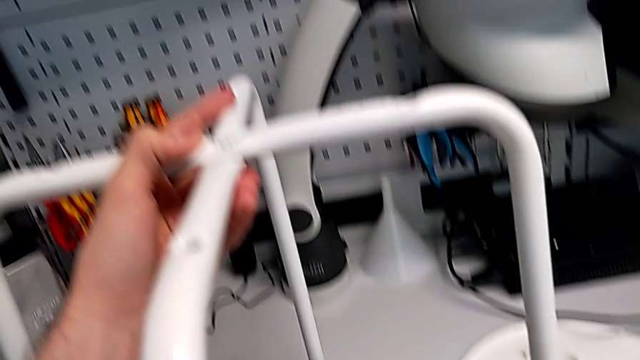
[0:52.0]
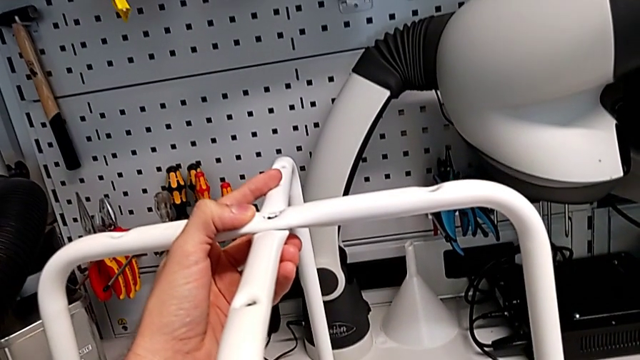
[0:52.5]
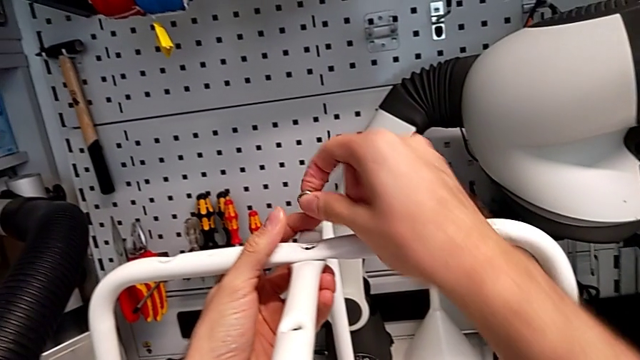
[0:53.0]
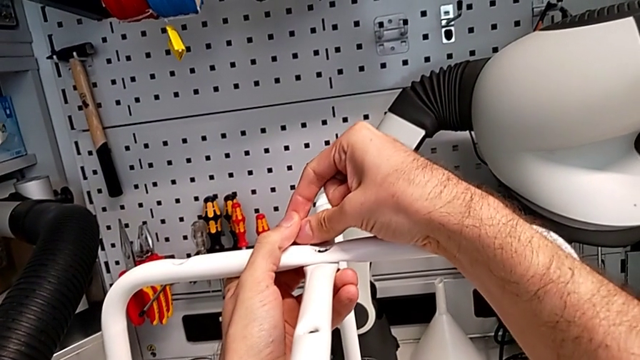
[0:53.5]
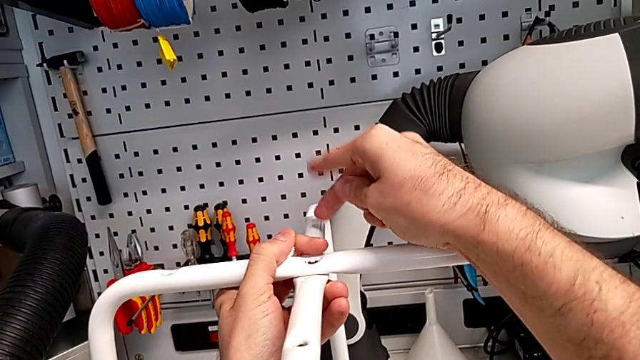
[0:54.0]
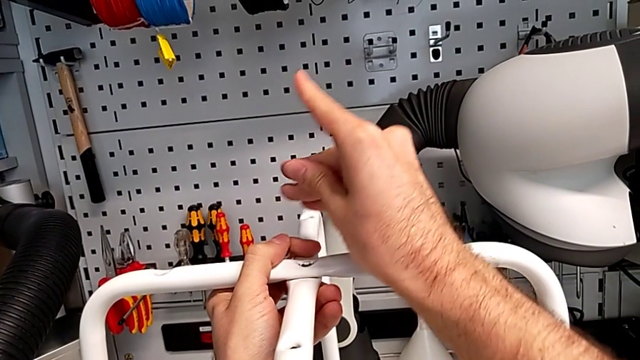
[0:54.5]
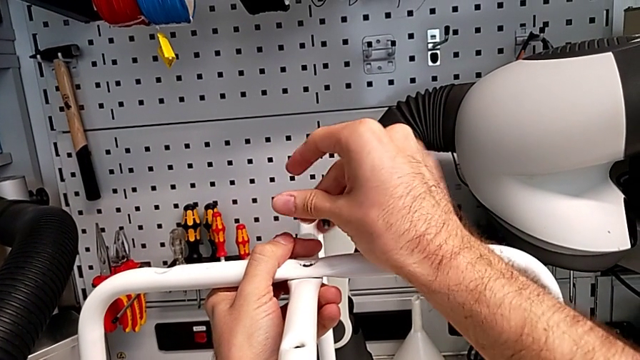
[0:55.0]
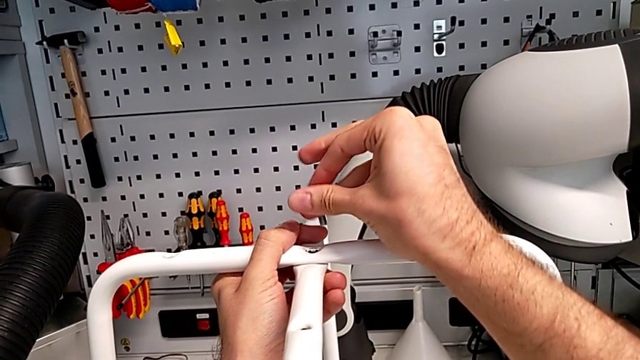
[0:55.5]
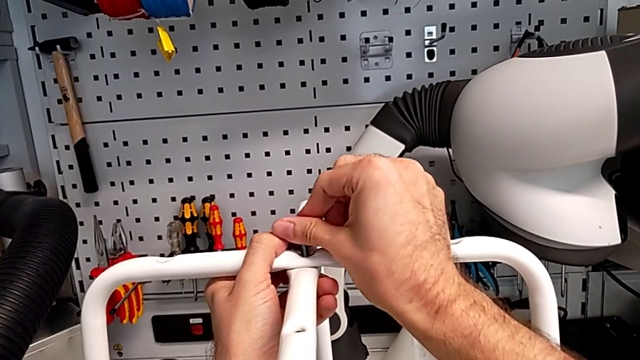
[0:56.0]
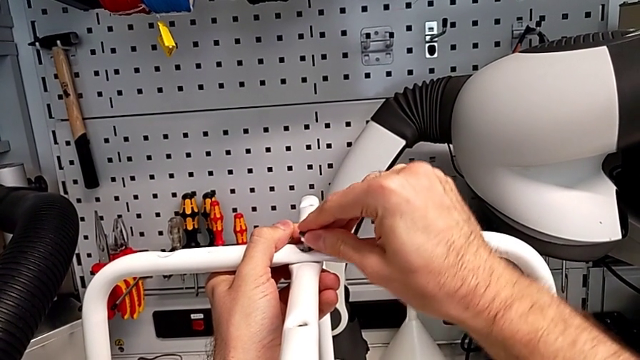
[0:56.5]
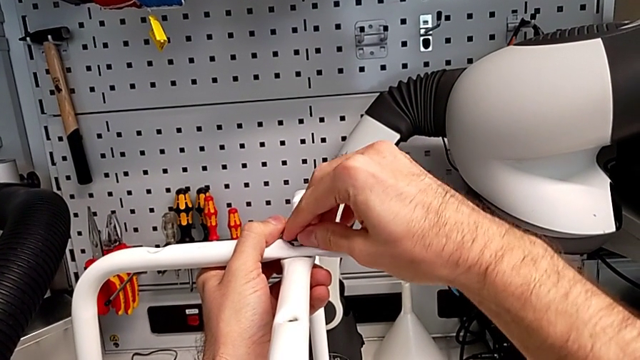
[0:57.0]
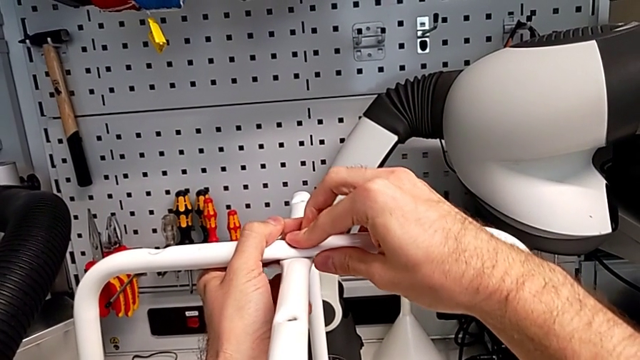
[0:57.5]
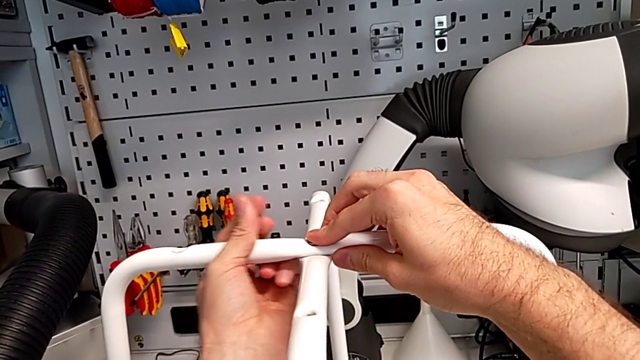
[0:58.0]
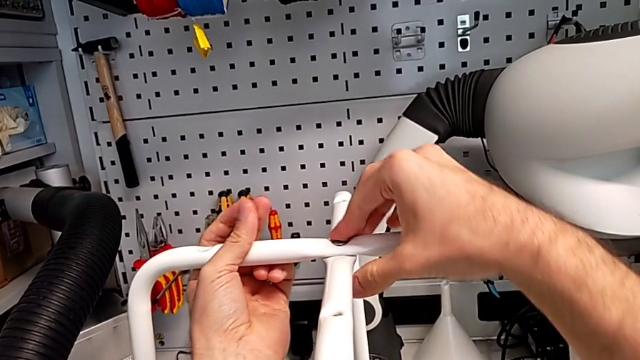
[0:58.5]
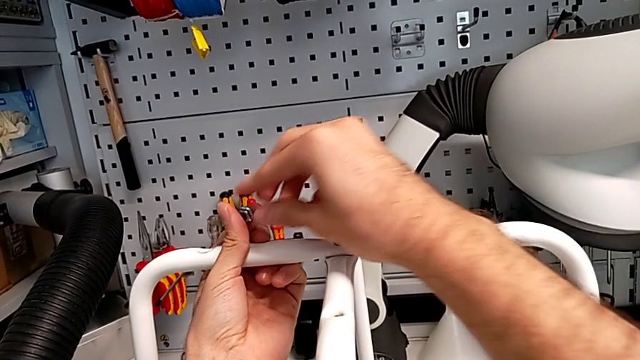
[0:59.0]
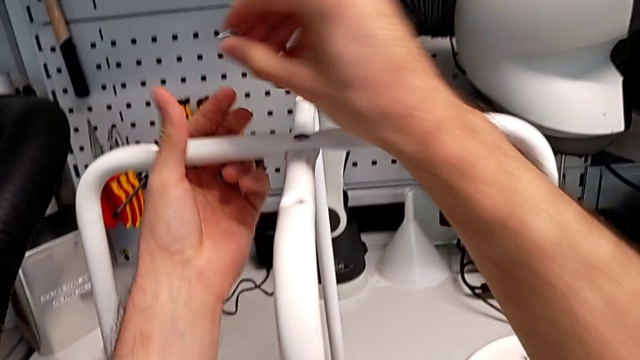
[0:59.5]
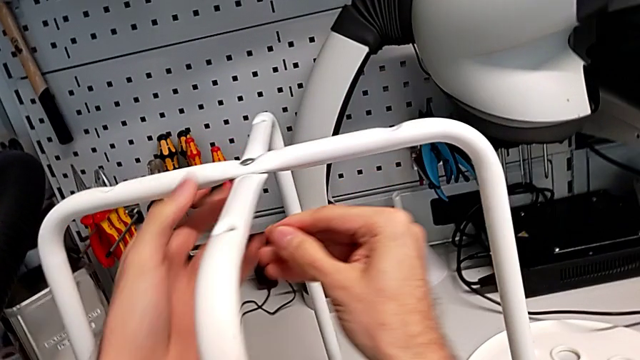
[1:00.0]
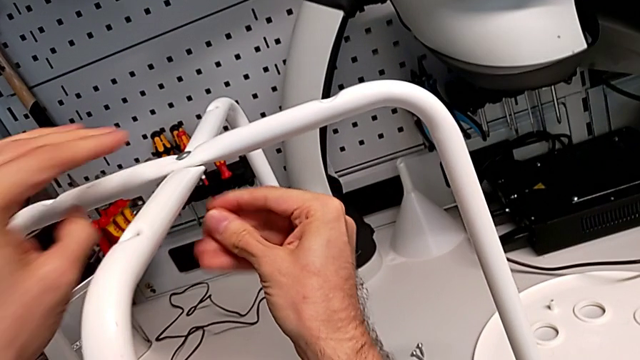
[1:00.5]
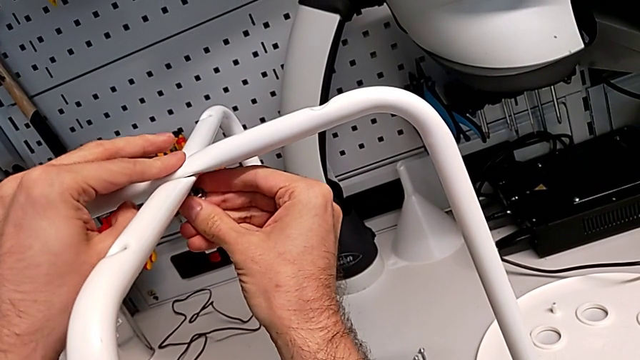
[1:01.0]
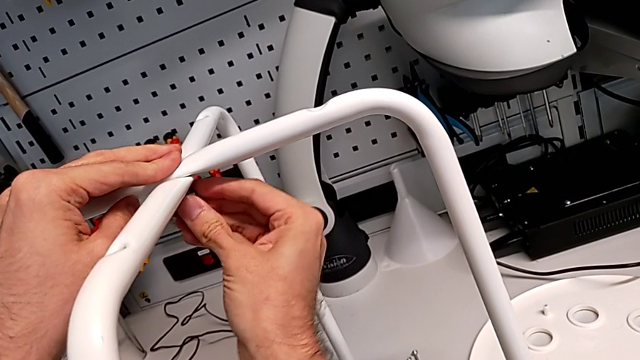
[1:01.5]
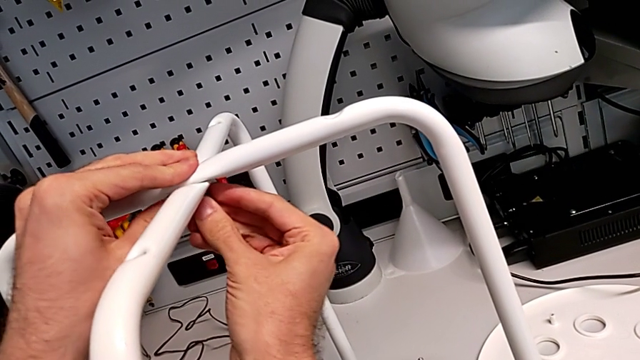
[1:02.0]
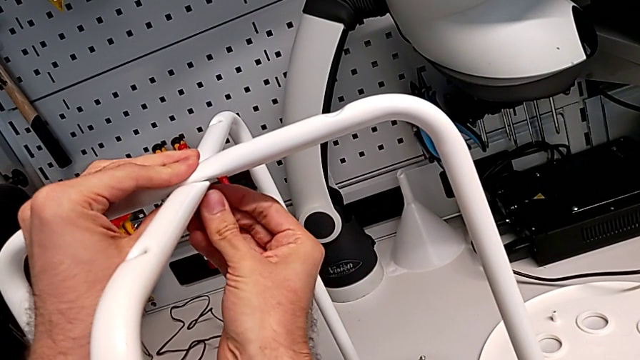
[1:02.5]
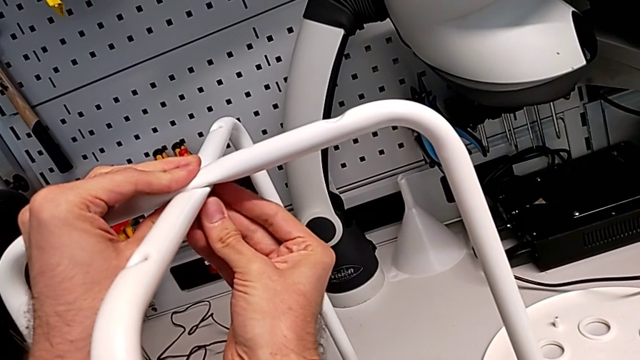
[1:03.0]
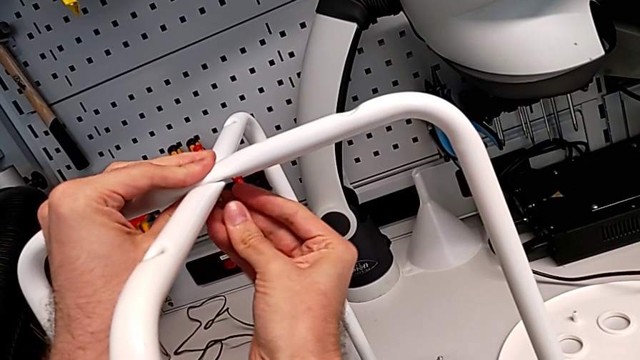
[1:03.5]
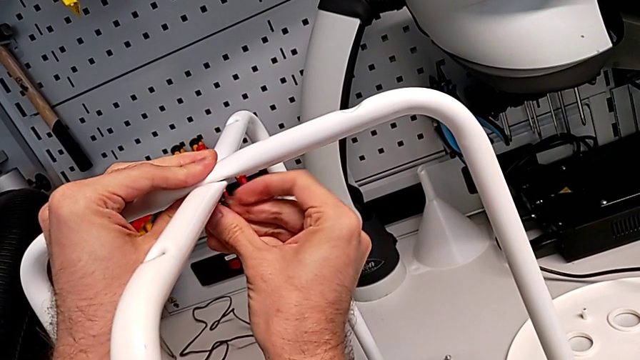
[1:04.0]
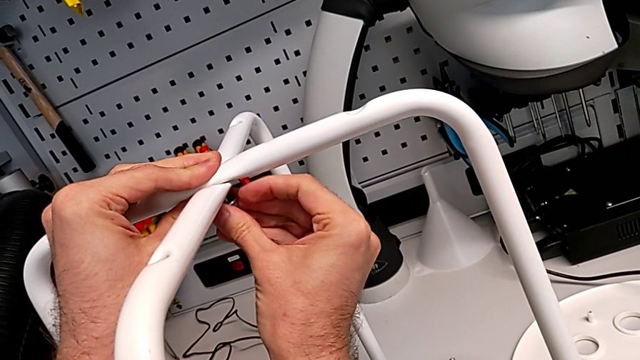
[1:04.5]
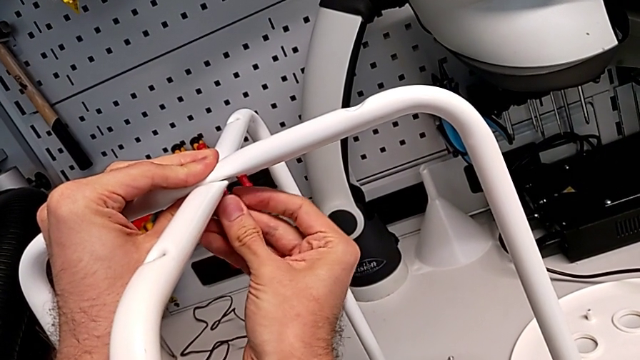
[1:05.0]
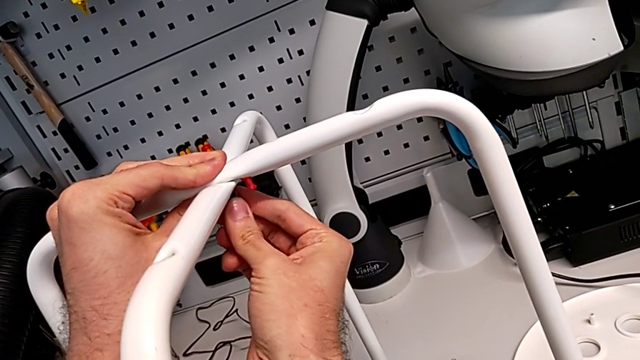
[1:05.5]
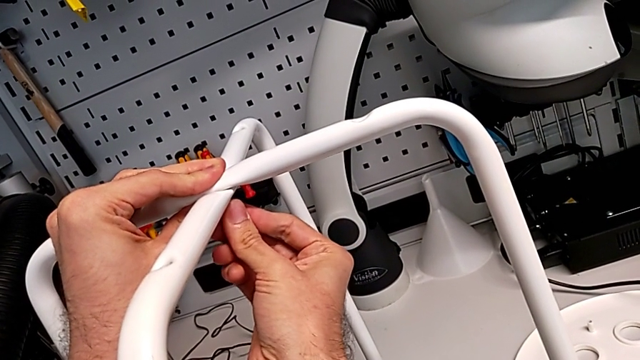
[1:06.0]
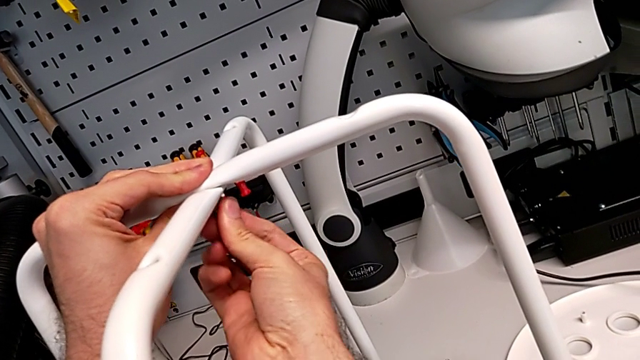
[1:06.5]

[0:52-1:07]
The camera wearer is assembling the legs together. They grab the hex nut, insert the bolt, grab the bolt and insert the hex nut.

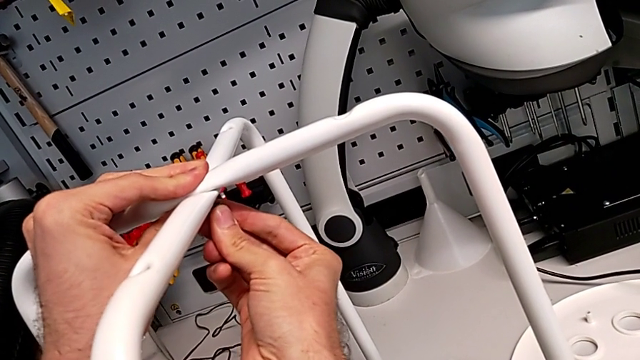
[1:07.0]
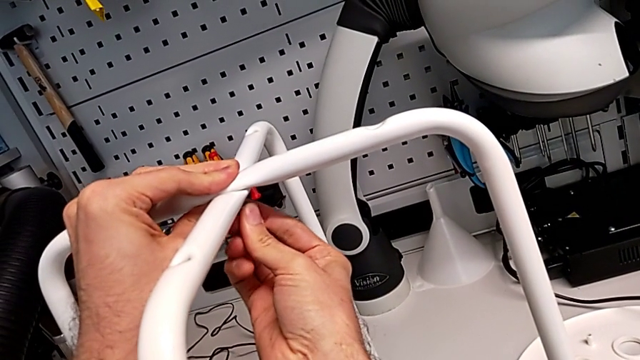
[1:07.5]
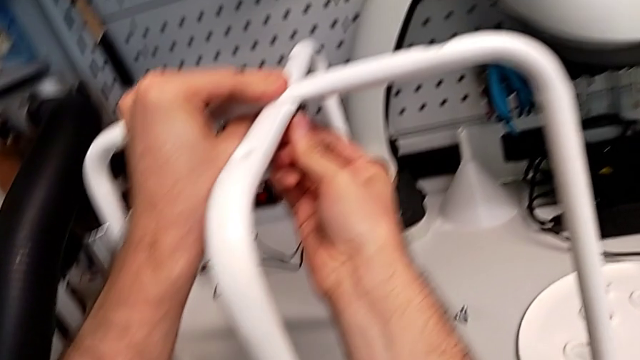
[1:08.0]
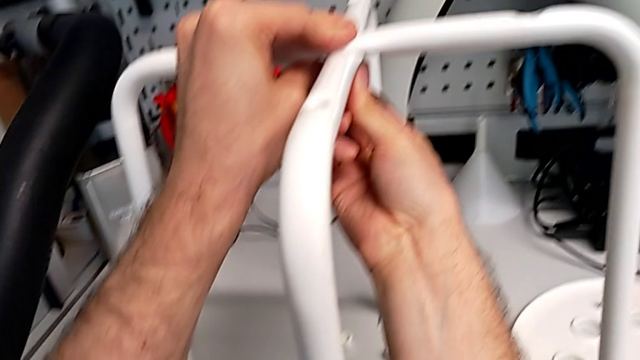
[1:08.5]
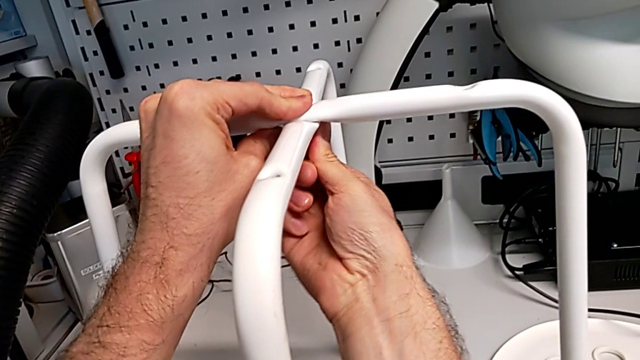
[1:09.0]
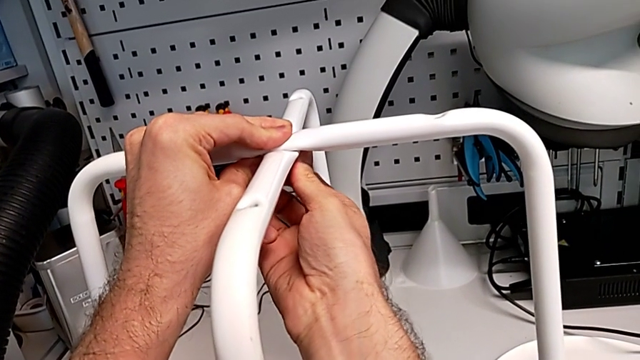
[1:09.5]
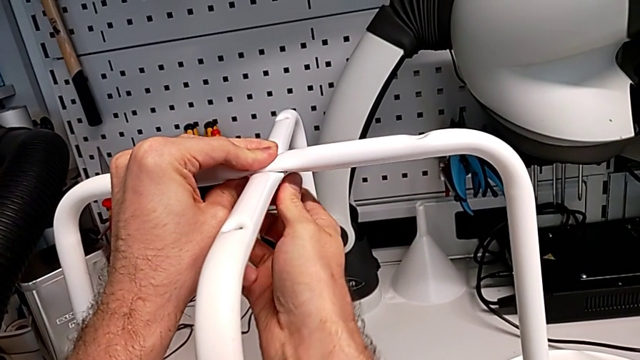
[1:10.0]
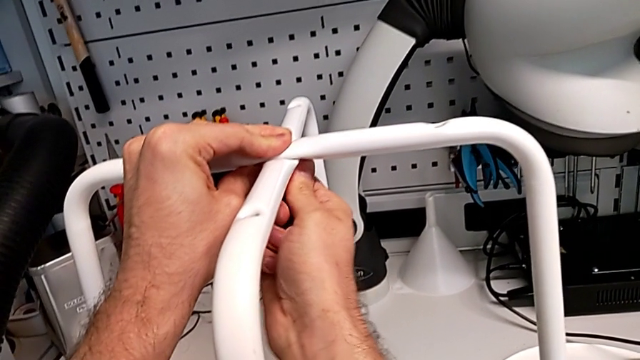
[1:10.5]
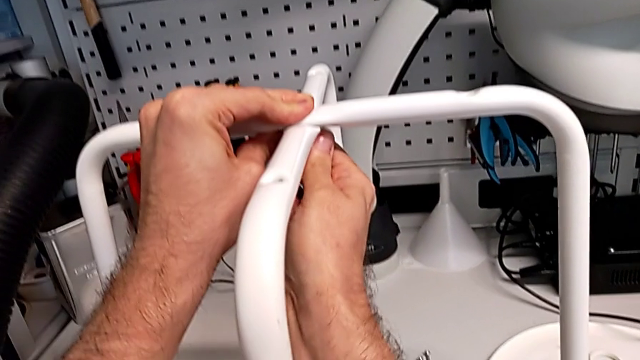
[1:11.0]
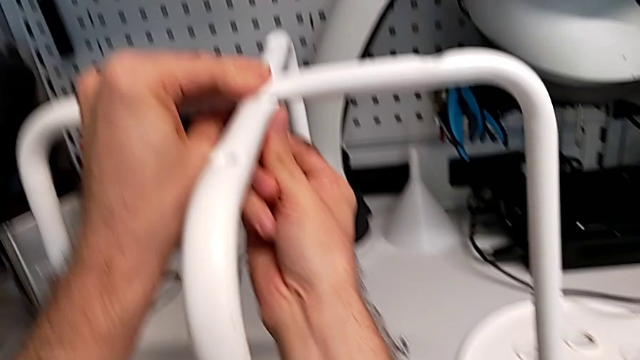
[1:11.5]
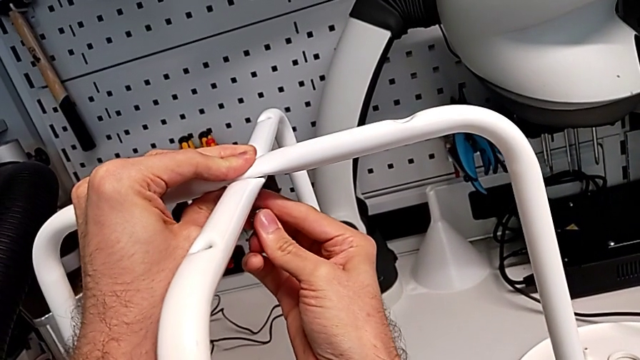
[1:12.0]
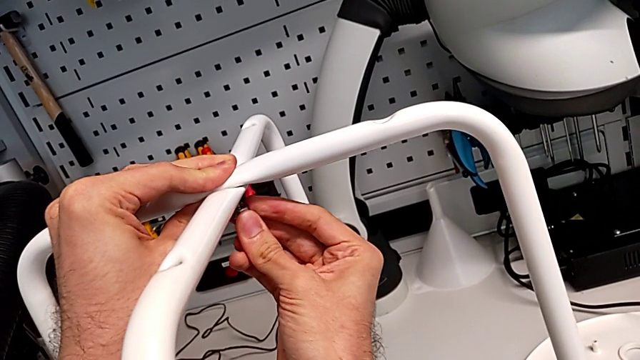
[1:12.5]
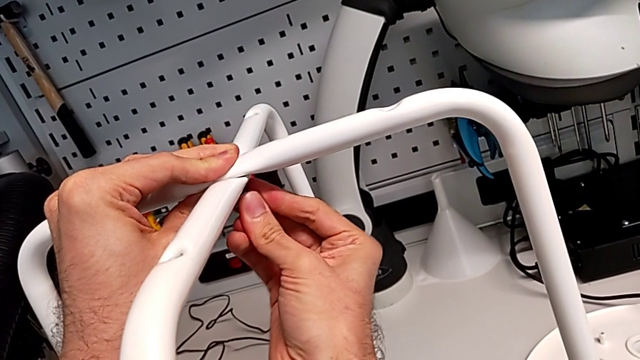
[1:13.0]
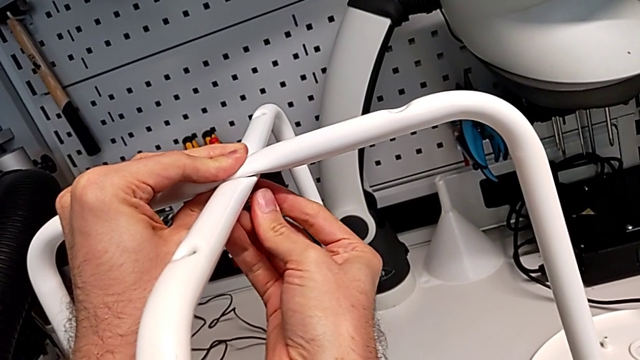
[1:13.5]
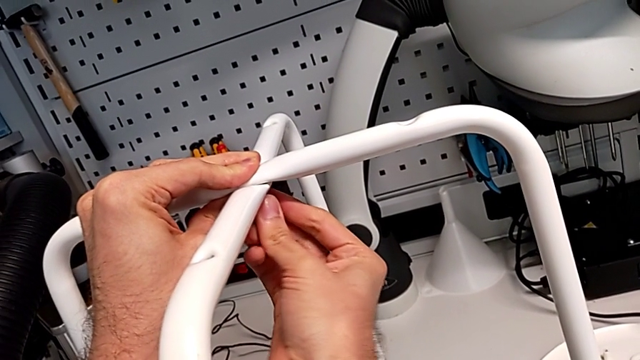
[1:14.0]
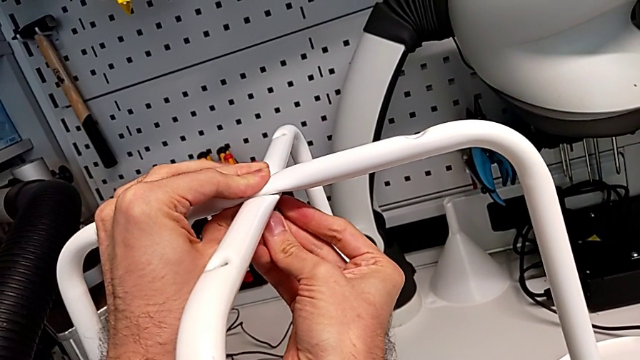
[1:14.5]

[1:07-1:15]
The camera wearer is assembling the legs together. They begin to screw the hex nut.
